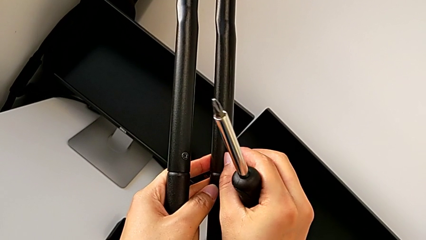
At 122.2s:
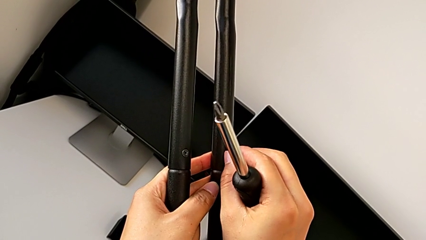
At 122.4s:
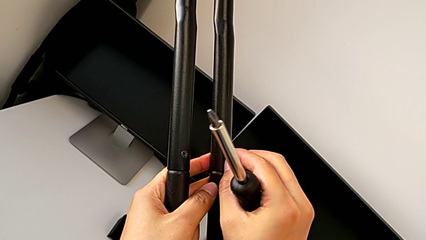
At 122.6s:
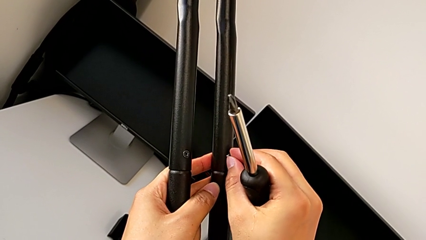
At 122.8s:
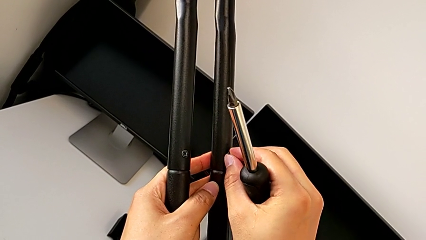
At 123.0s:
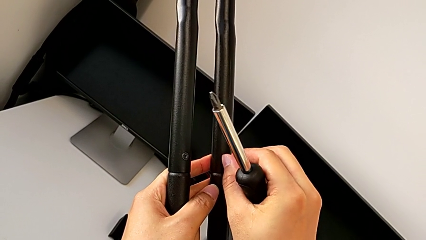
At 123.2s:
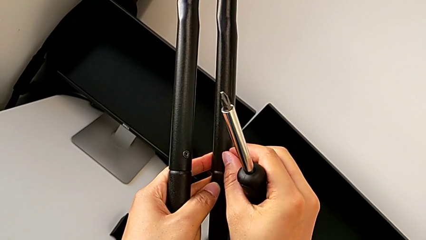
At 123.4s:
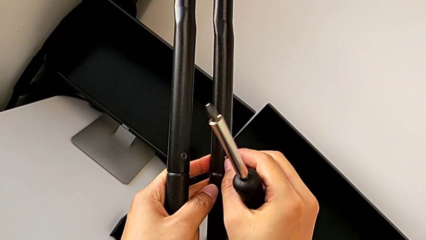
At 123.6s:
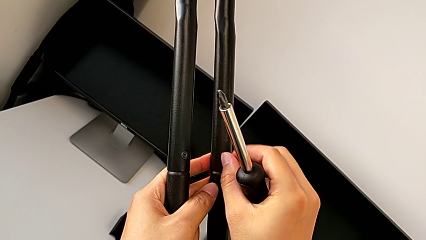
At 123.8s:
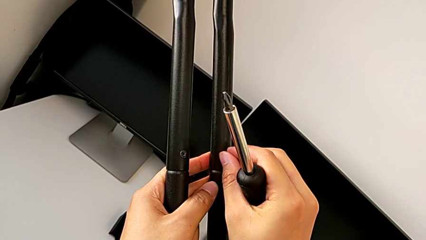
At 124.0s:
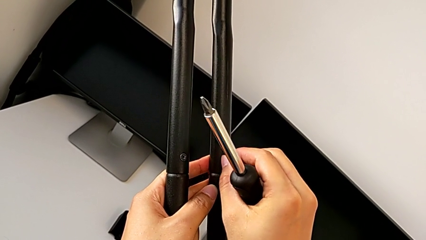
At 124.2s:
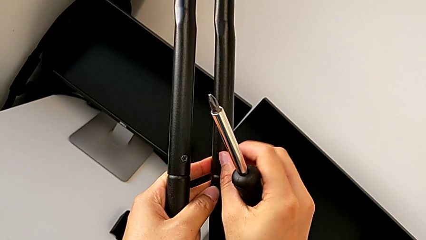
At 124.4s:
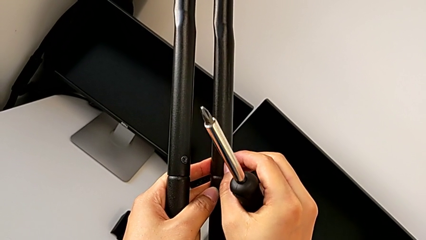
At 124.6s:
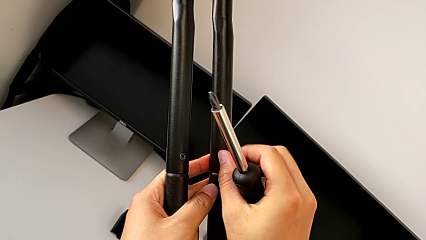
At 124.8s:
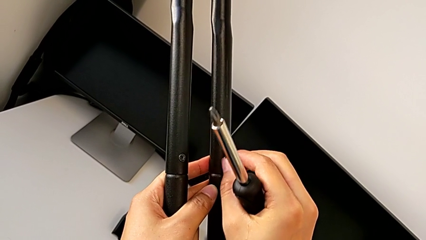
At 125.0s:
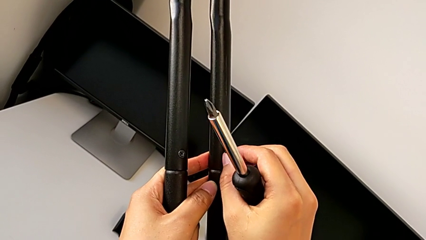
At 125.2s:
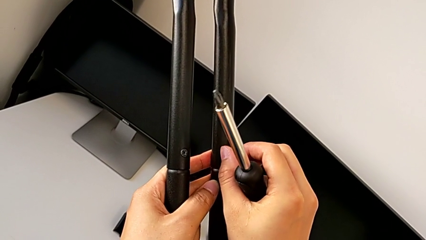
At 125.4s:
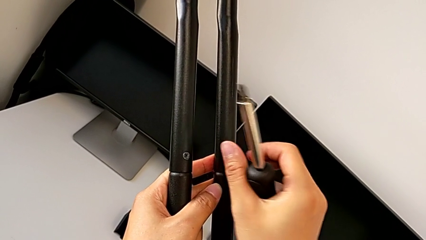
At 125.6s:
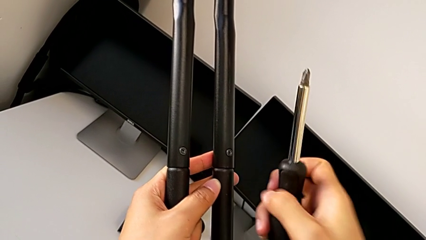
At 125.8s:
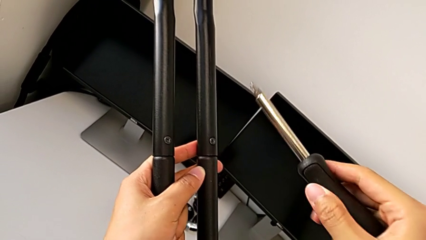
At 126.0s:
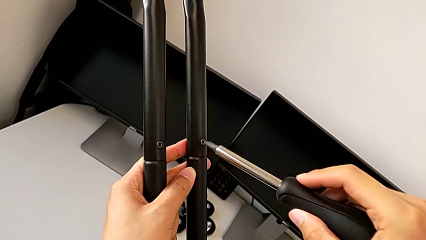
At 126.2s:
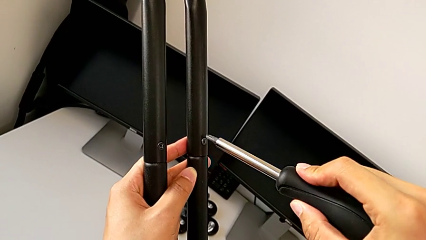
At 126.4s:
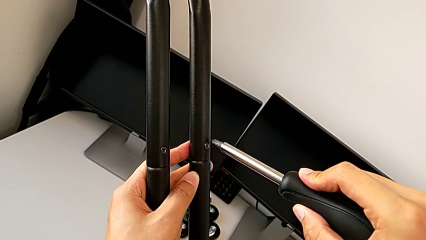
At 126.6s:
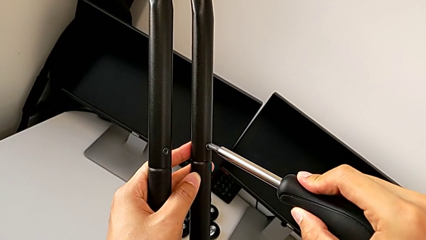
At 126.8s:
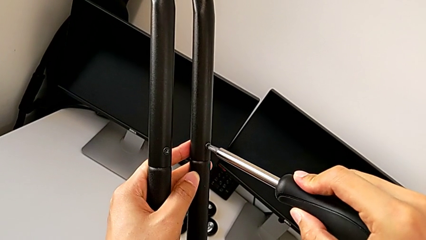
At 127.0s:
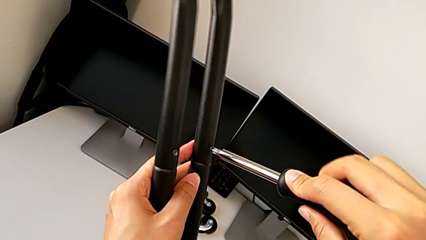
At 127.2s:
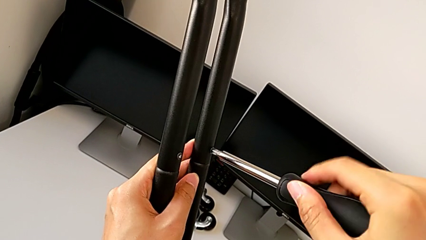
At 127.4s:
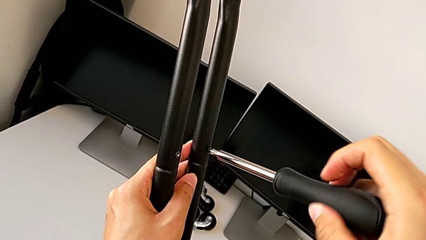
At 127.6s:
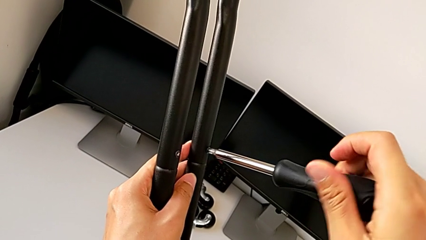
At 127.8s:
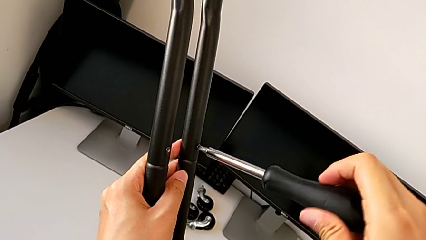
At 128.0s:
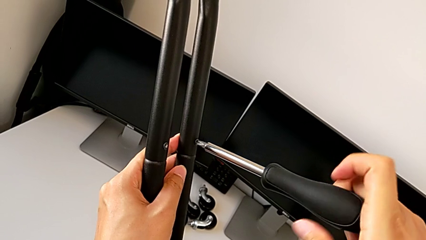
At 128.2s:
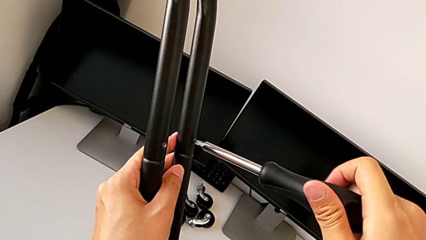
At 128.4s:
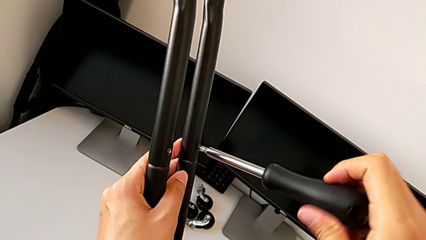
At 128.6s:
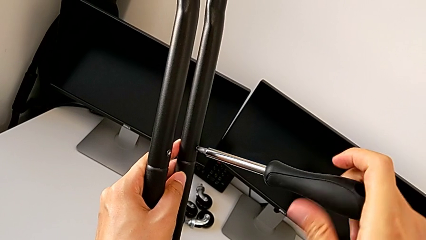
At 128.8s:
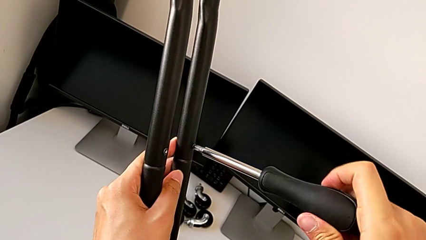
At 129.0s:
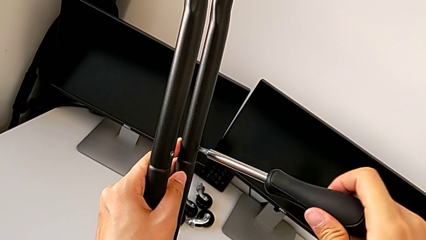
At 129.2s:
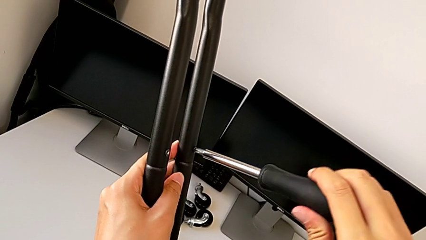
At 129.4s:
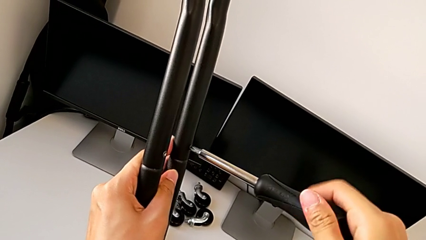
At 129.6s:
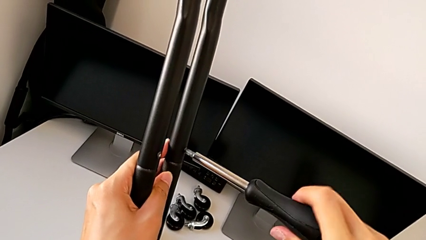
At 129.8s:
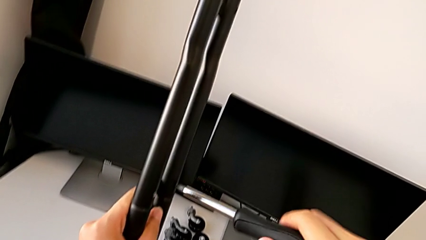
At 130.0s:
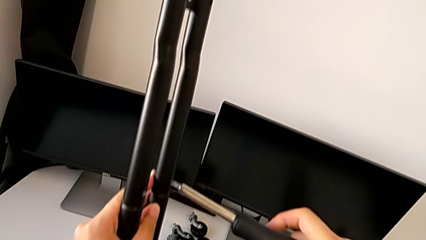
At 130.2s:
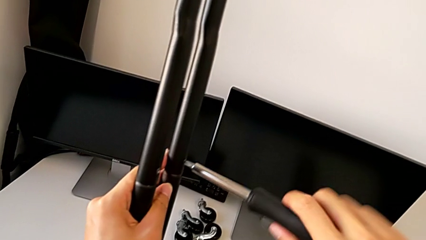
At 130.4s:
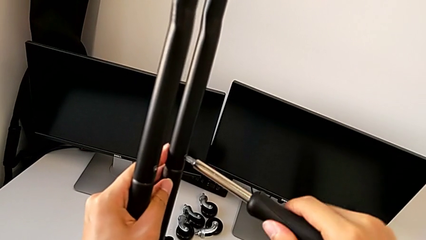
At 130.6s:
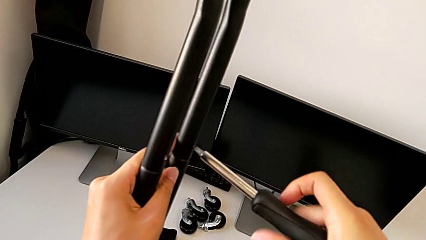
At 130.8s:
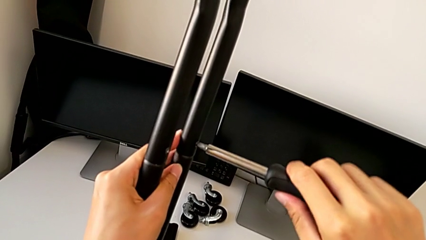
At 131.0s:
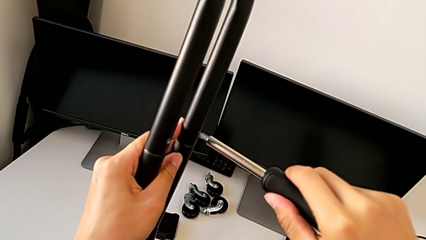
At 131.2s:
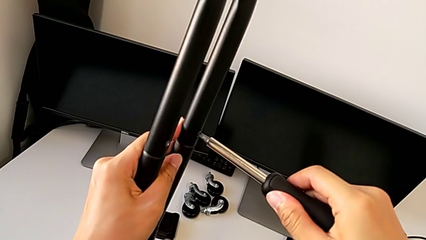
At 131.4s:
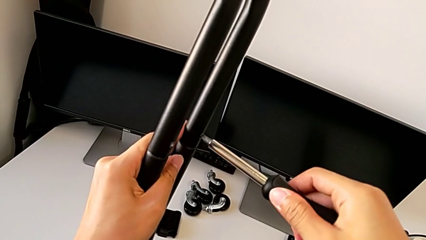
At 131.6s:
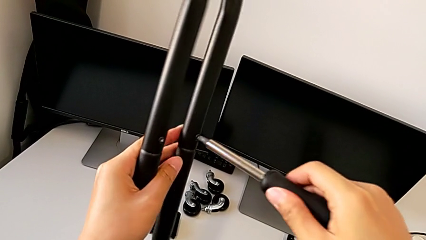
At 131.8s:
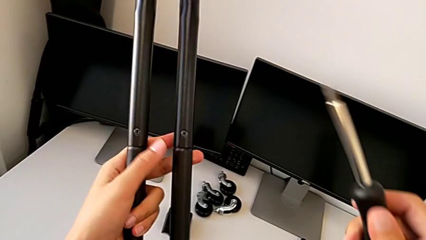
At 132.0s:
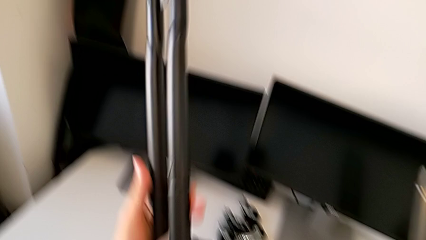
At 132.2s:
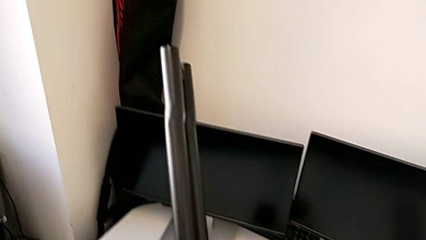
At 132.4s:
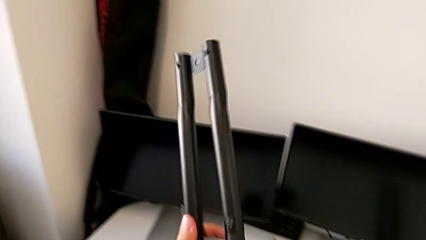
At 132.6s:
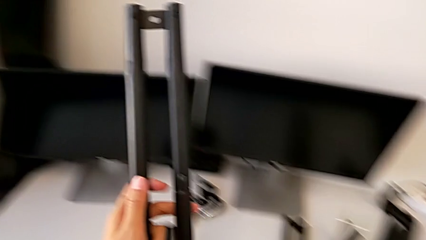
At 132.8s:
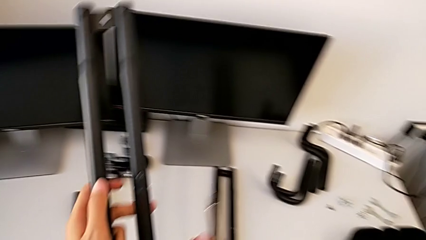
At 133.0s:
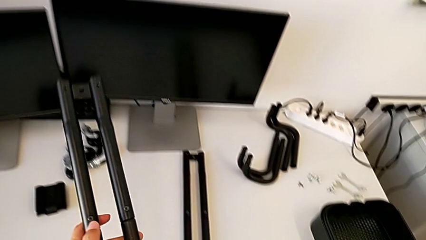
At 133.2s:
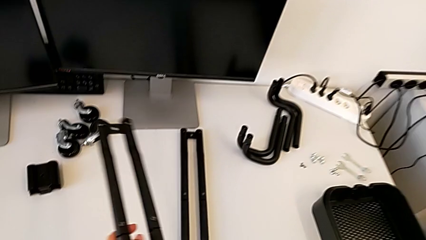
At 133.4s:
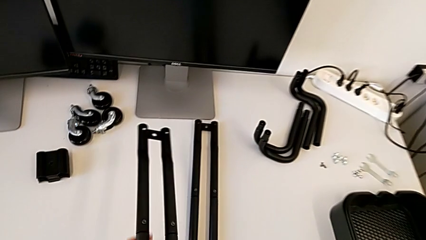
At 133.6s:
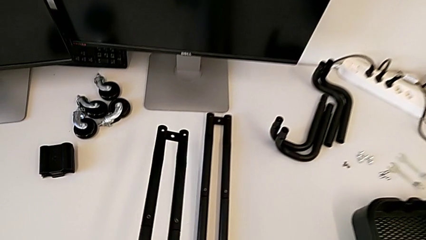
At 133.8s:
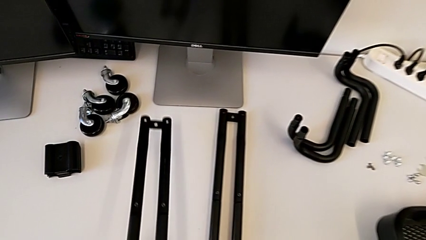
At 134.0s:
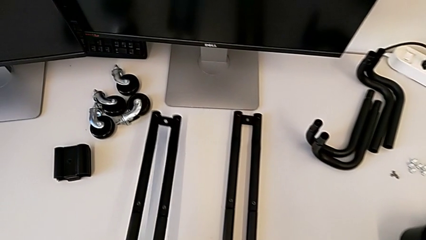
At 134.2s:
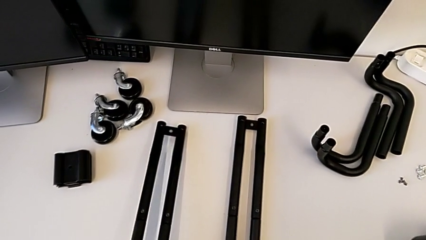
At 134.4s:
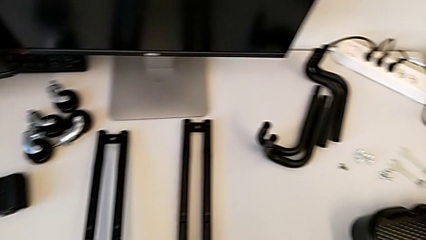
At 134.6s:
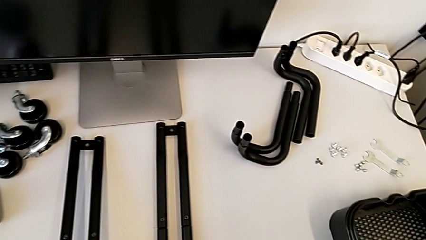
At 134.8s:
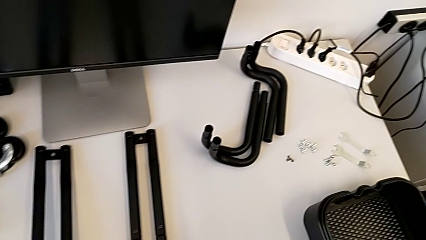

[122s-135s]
The camera wearer is screwing the second side bars. They screw the fourth screw, insert the fourth screwdriver, screw the fourth screw, lift the screw and drop the leg.

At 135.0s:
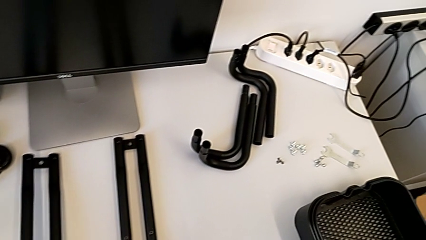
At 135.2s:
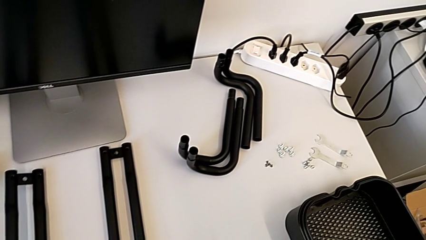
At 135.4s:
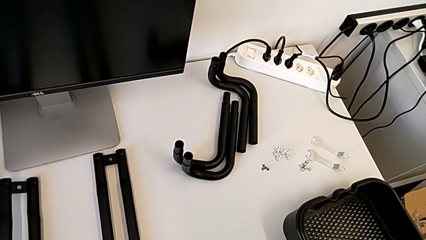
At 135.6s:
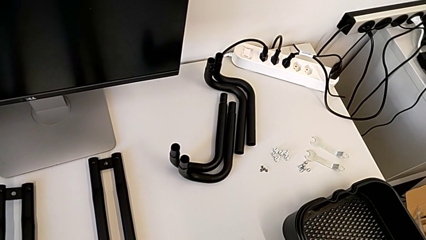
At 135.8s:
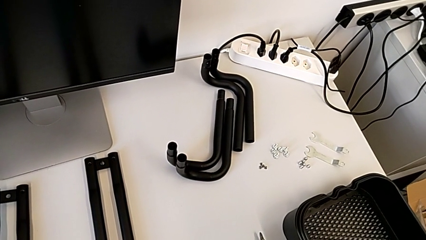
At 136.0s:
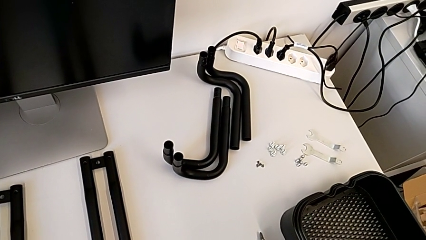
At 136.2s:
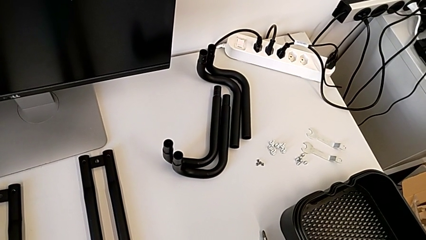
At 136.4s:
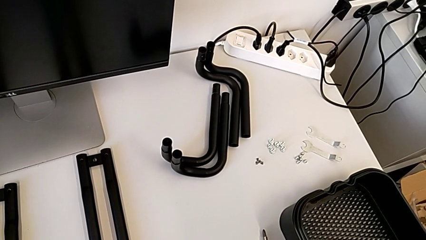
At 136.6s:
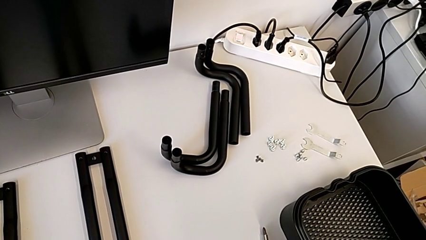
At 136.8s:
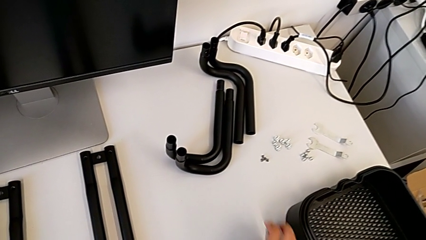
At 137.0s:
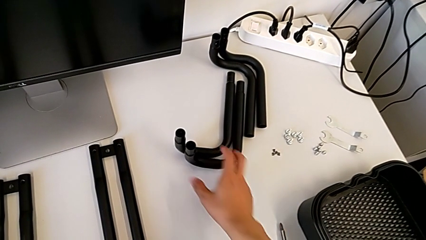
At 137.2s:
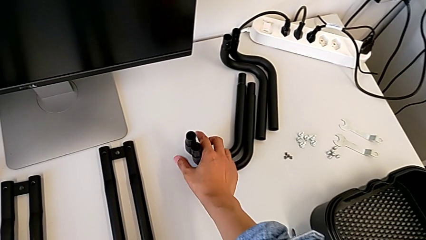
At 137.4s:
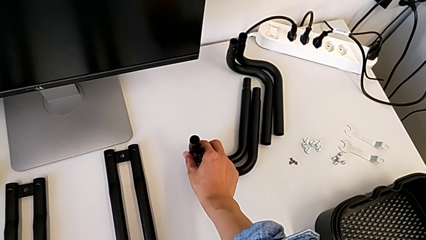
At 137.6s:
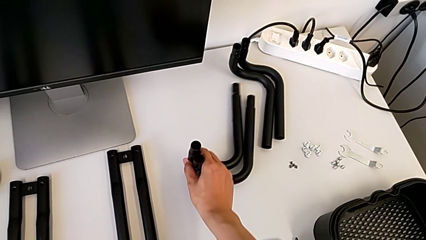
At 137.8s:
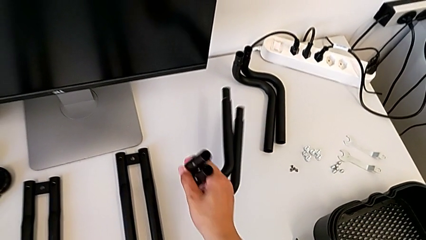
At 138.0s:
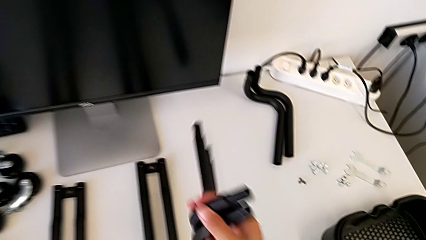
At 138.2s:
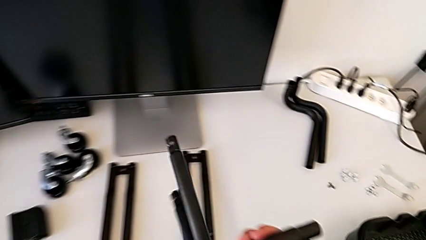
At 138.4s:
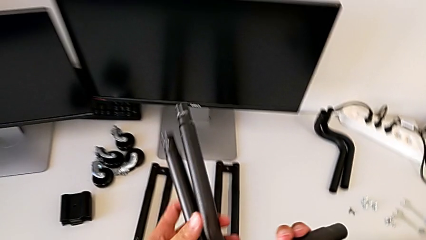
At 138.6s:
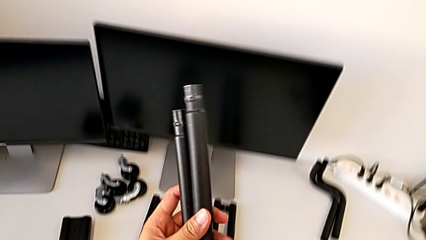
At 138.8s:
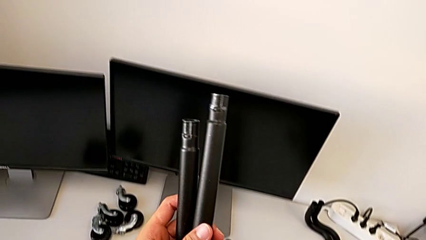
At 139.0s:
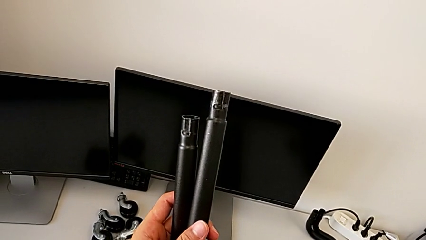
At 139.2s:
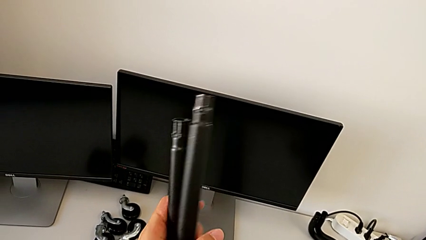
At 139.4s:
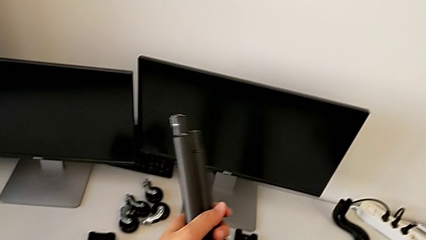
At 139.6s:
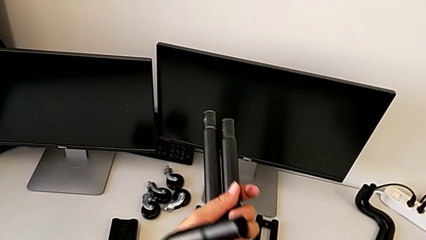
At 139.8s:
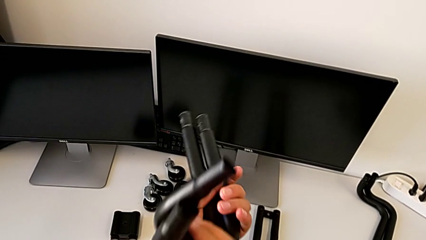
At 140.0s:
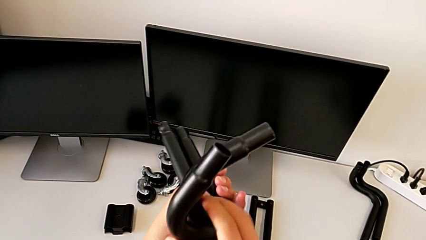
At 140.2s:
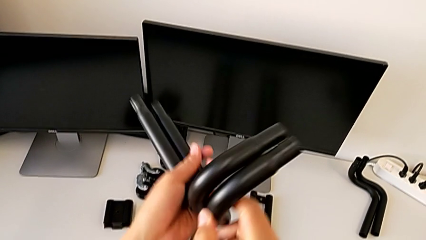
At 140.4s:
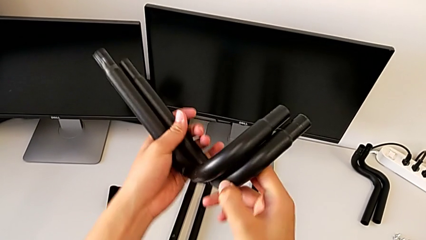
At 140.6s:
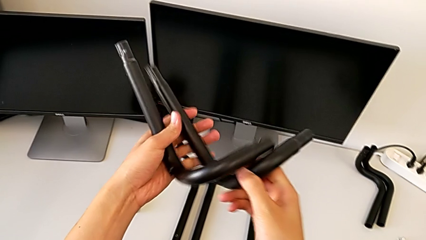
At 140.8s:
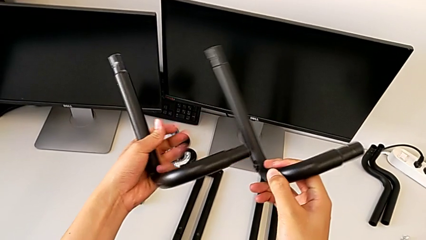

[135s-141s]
The camera wearer is assembling the first base frame. They approach the first frame and inspect it.
